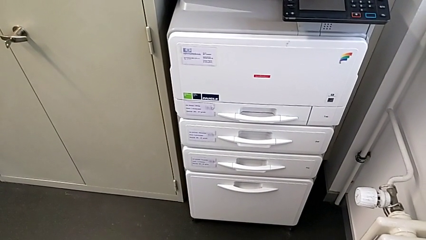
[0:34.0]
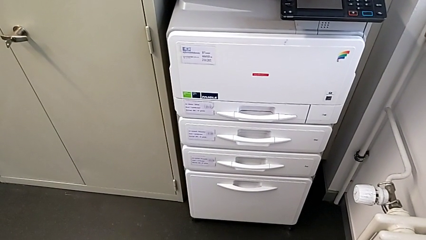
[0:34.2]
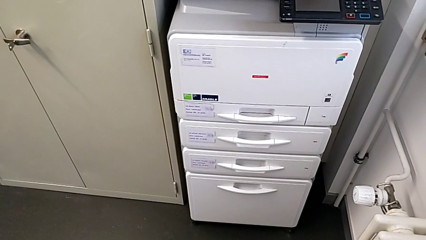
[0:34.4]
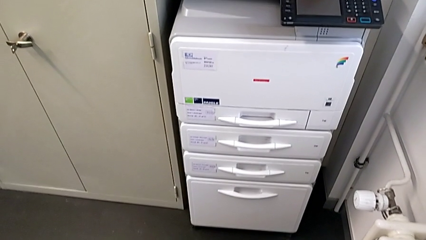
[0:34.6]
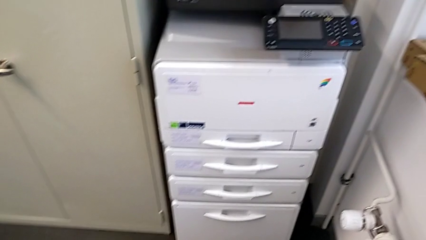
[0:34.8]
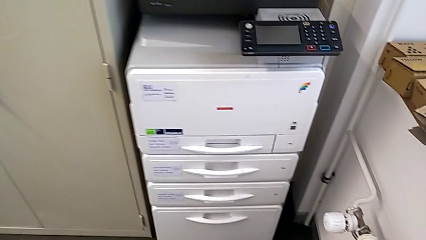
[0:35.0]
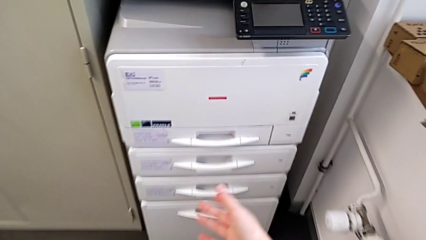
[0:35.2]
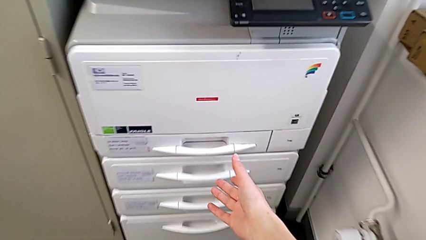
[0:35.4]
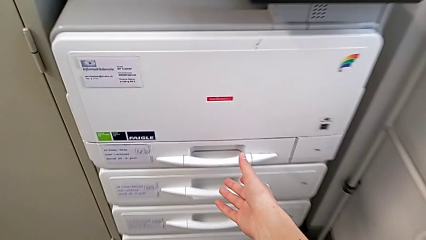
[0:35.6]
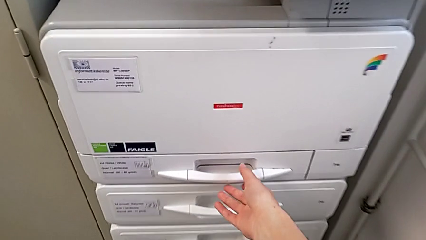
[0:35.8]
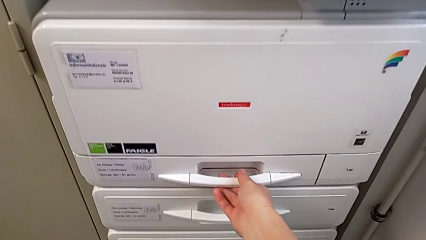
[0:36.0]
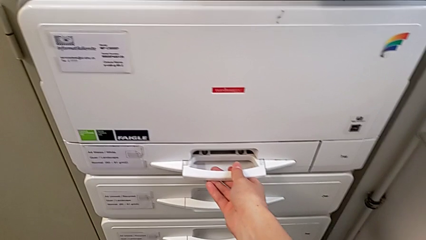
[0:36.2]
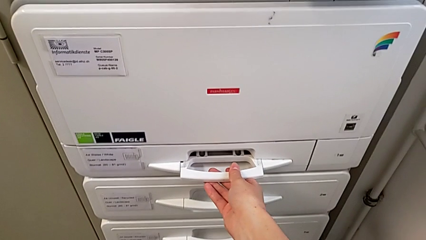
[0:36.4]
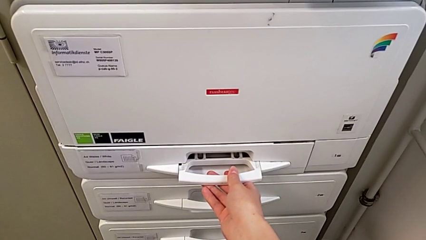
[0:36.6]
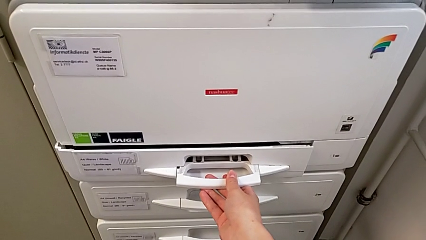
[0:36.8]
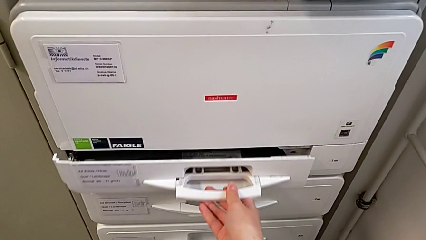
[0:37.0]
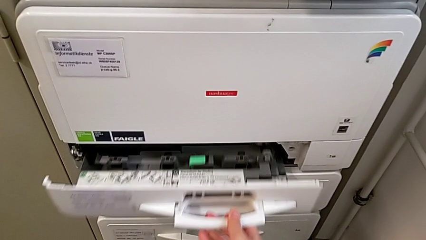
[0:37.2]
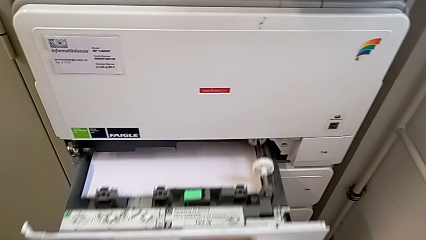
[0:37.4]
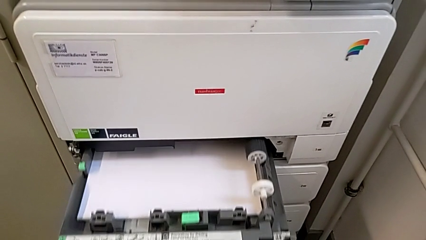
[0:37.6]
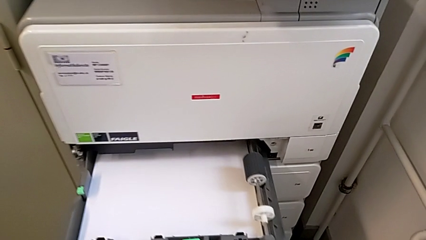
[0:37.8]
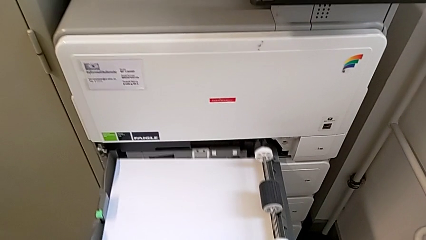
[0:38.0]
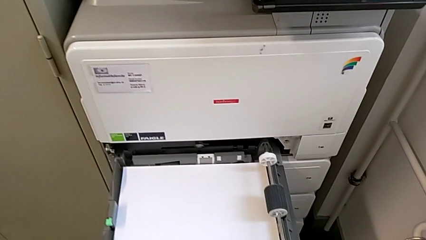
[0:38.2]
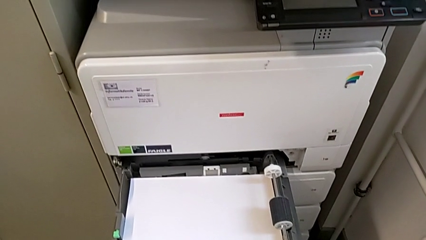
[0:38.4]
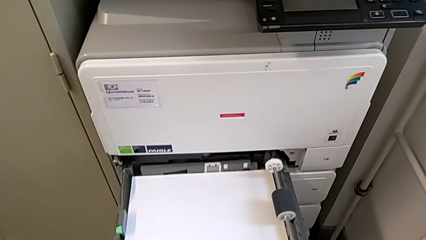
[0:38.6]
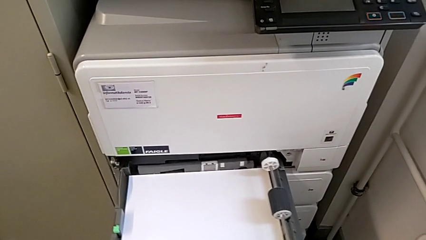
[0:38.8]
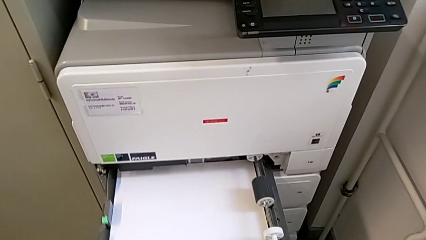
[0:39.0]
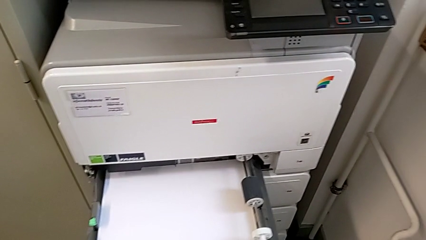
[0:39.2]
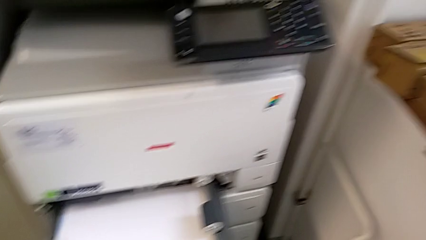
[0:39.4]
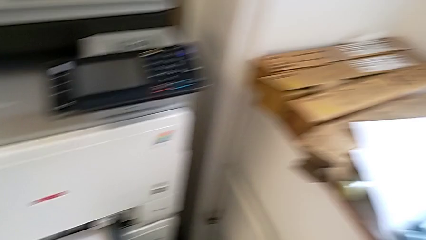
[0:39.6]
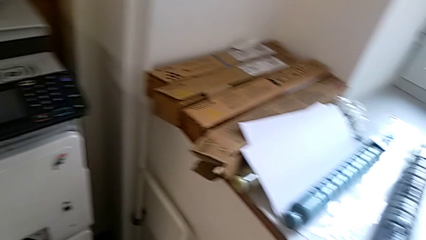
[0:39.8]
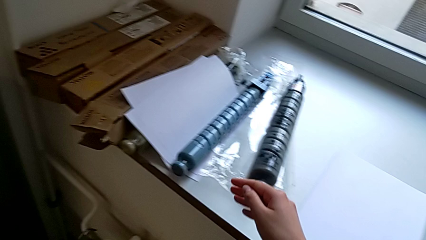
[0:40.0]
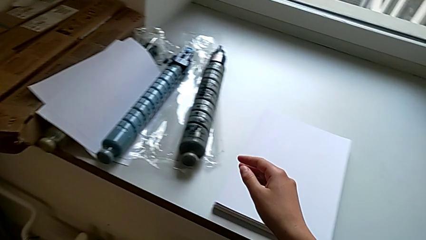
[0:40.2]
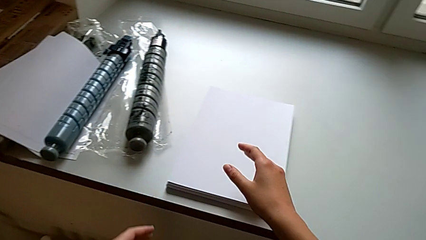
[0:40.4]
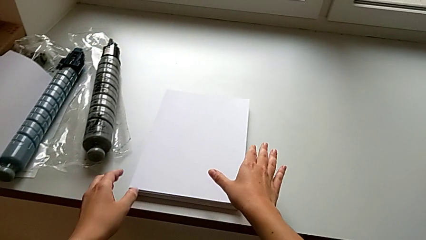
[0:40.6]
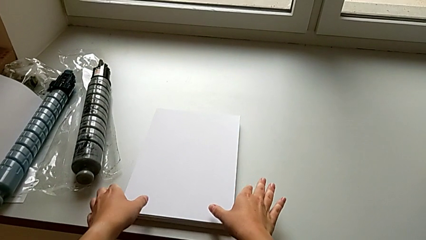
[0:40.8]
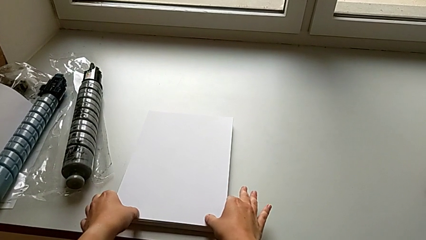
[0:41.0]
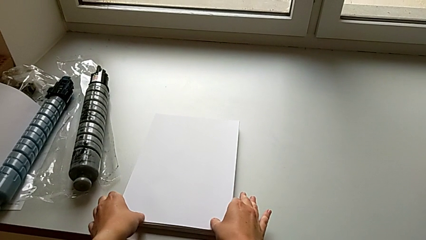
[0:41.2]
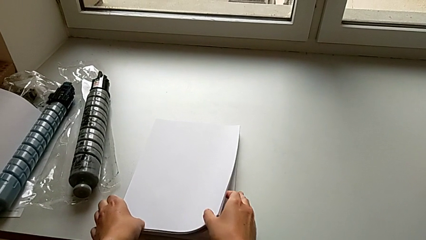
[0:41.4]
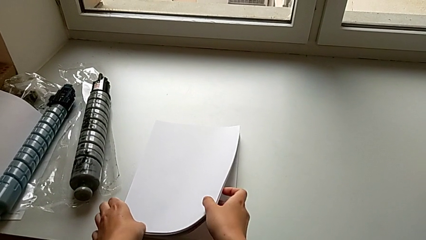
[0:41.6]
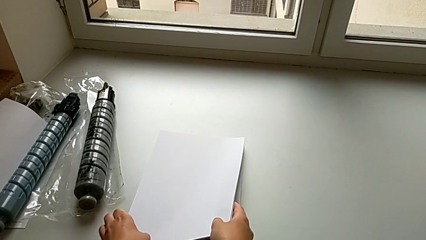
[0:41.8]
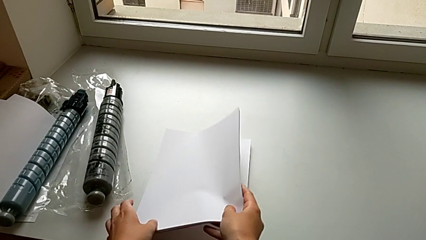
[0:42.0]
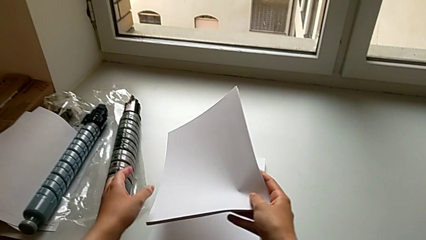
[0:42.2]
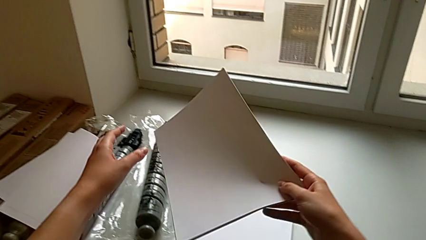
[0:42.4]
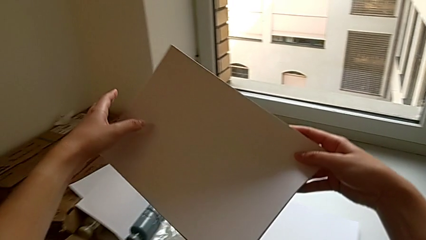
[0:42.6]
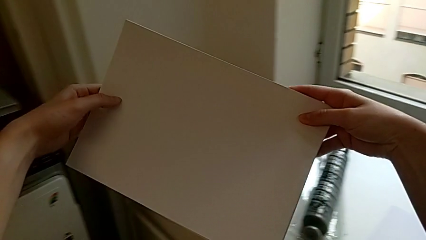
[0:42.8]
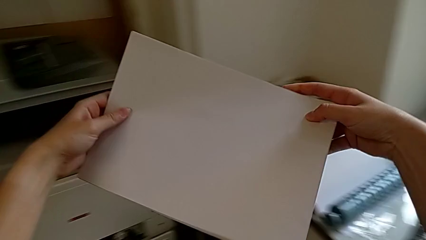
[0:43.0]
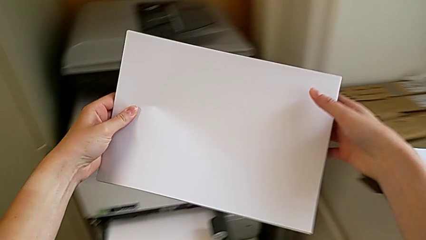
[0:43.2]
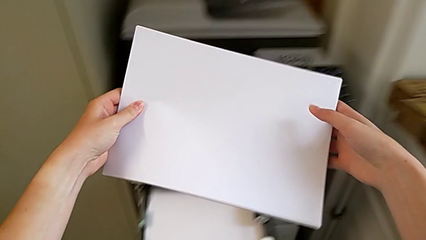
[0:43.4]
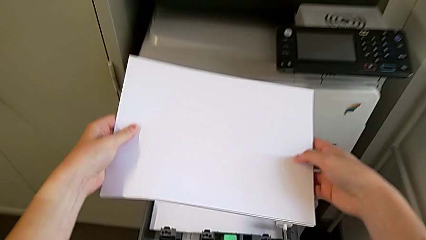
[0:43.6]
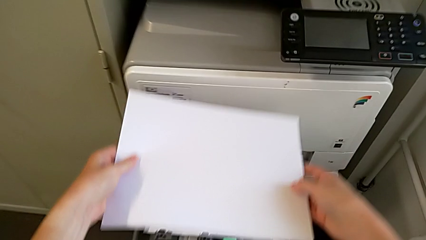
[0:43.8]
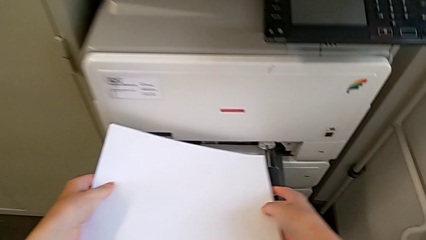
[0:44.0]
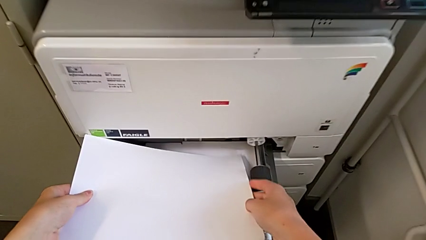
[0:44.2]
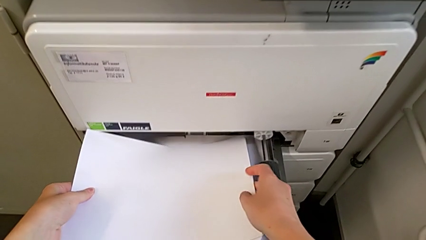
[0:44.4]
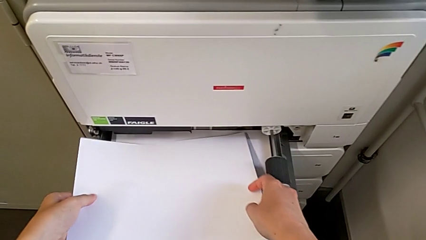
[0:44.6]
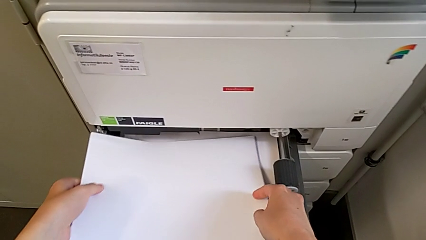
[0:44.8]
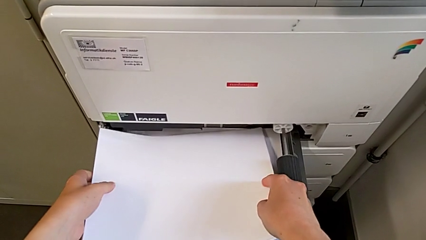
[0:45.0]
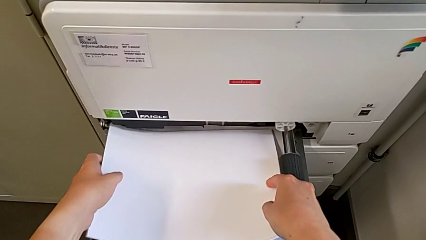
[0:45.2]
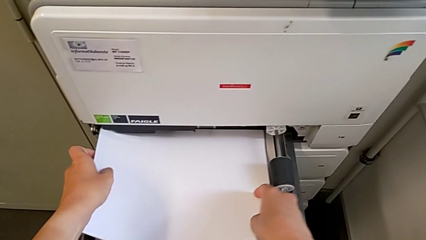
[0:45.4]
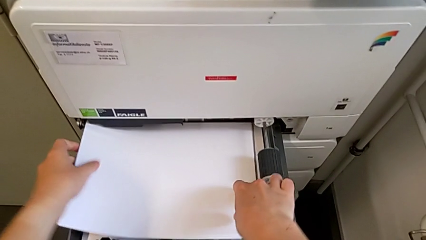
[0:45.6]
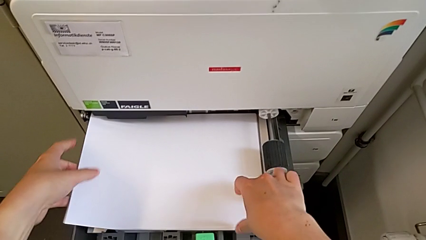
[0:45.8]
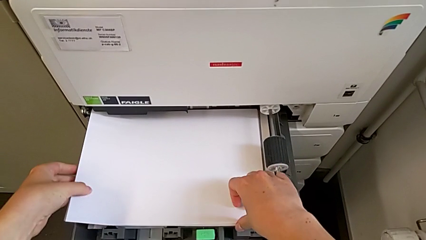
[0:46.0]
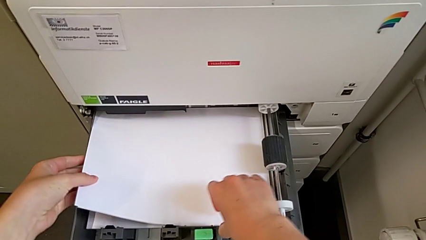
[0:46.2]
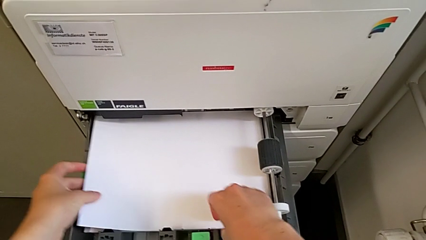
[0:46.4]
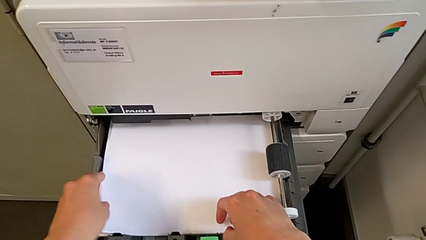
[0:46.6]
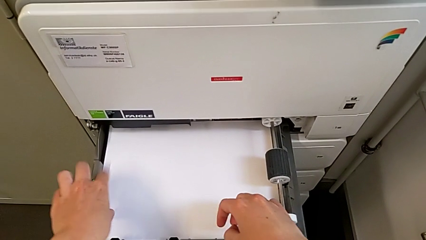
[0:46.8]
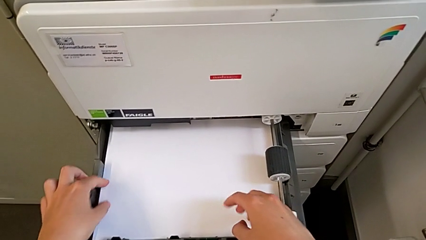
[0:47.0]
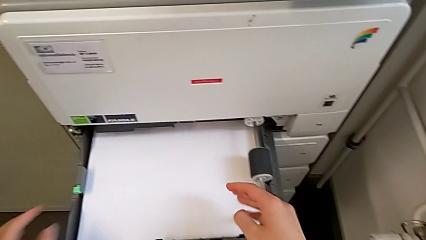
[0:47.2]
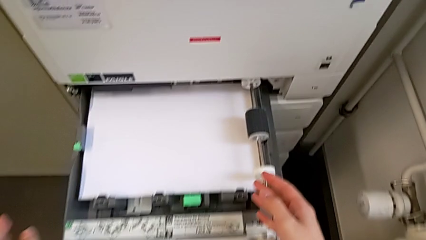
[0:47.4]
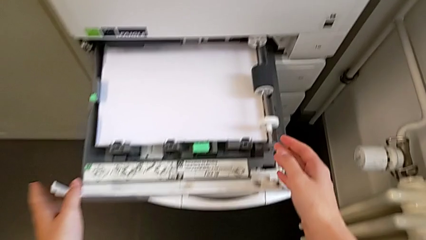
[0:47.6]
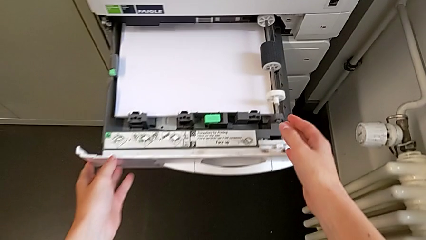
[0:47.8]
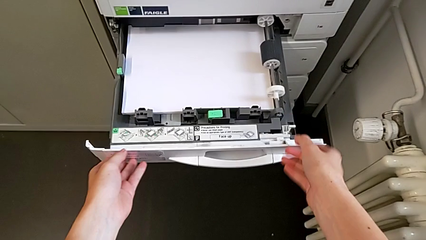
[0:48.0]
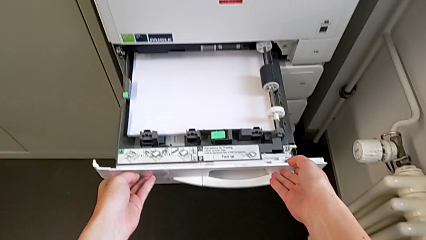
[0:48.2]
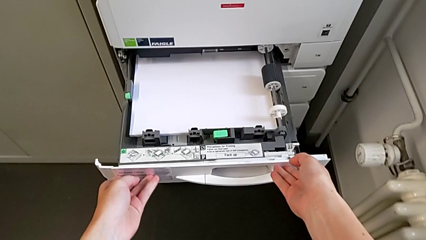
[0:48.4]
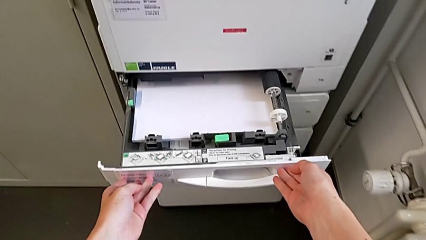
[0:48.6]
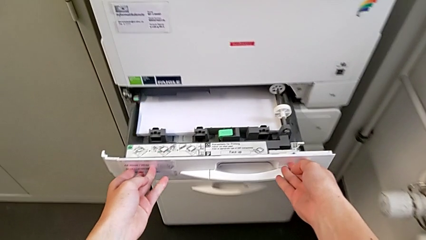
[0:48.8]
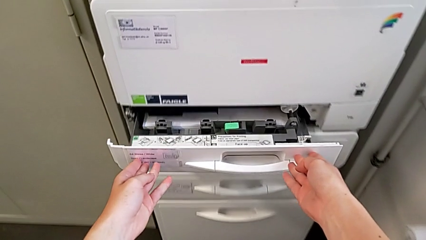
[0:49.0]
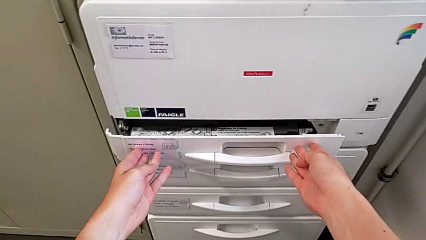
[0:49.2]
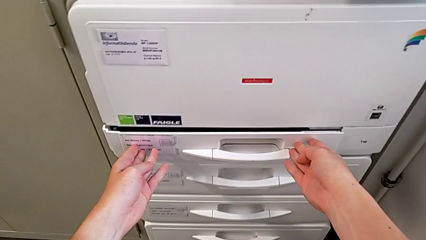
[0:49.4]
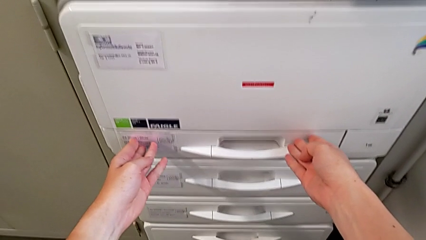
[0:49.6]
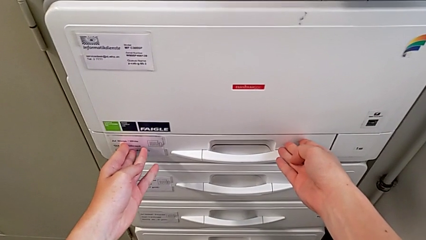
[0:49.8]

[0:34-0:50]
The camera wearer inserts a stack of paper into the paper tray. They approach the paper tray, open it, approach the paper stack, grab it, lift it, insert it and close the paper tray.
